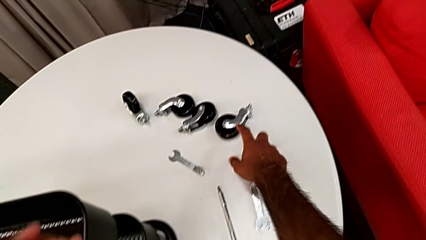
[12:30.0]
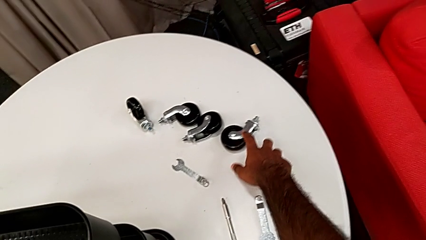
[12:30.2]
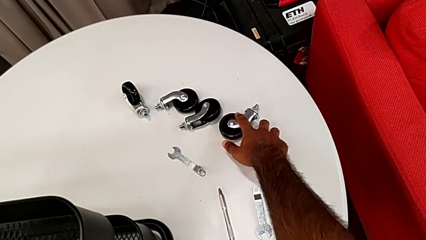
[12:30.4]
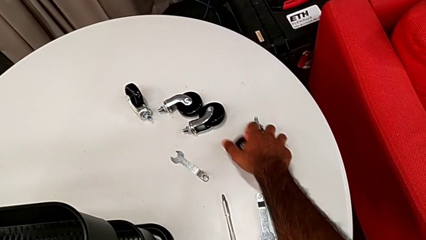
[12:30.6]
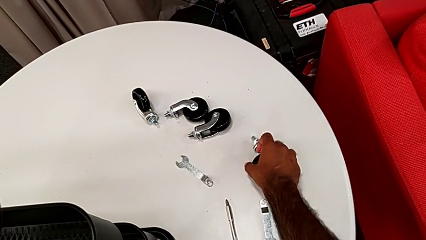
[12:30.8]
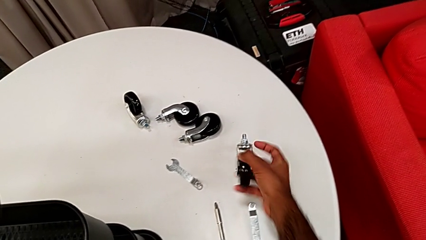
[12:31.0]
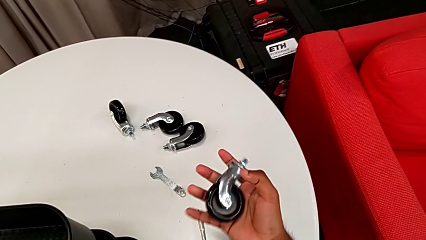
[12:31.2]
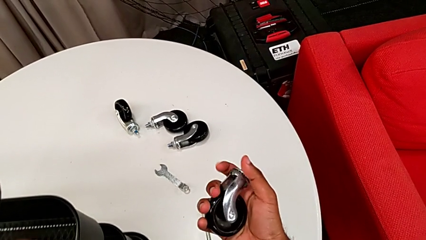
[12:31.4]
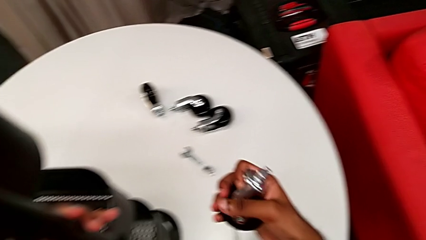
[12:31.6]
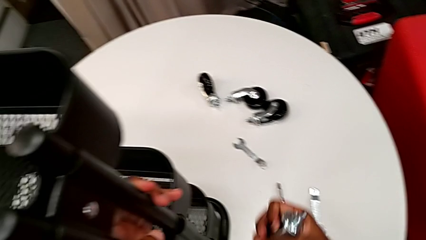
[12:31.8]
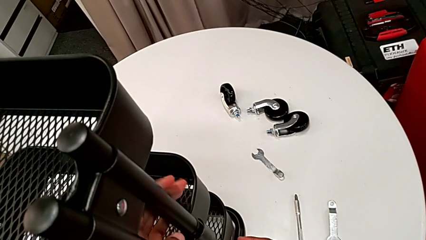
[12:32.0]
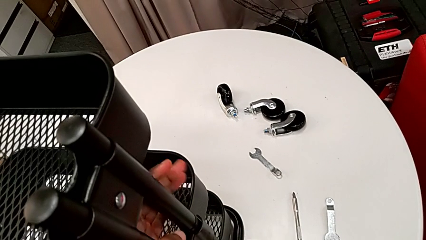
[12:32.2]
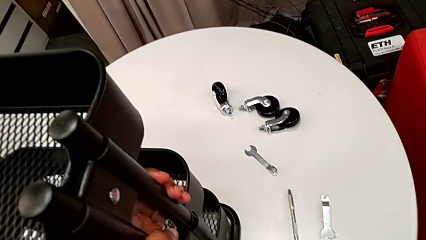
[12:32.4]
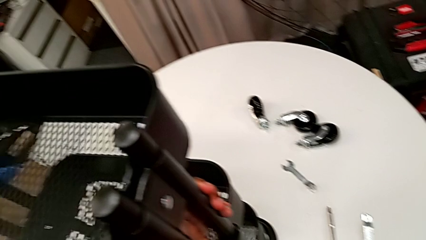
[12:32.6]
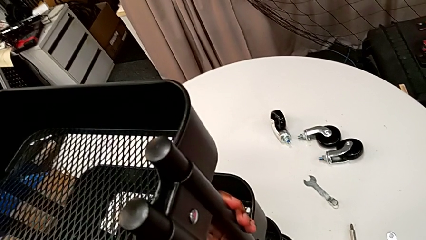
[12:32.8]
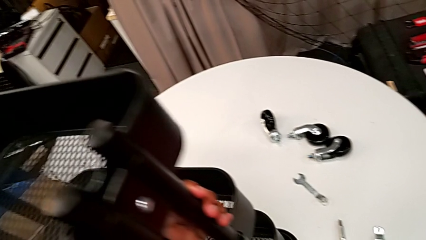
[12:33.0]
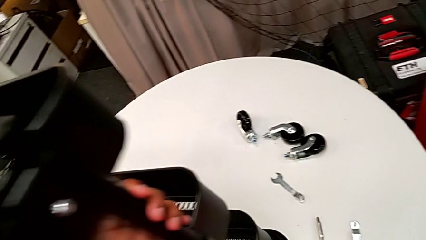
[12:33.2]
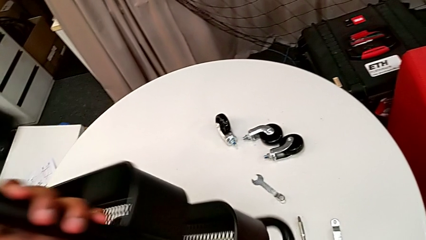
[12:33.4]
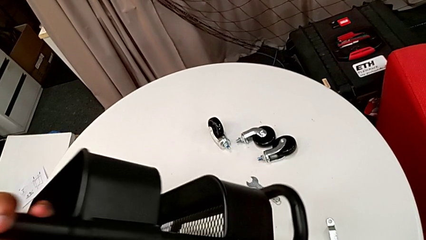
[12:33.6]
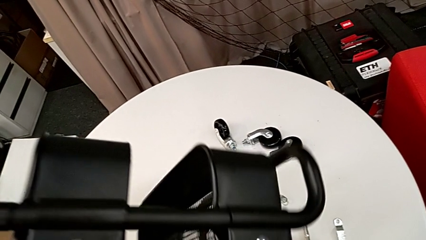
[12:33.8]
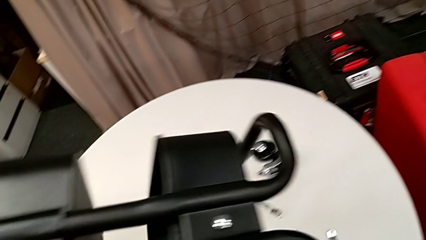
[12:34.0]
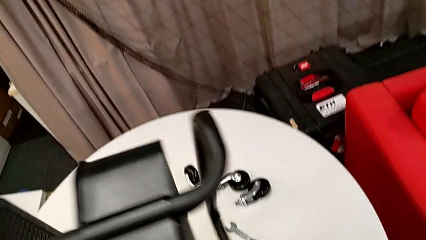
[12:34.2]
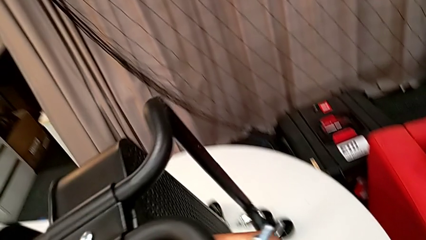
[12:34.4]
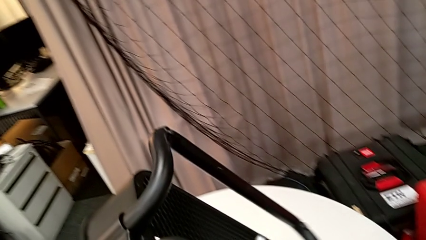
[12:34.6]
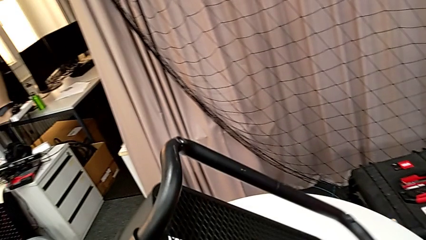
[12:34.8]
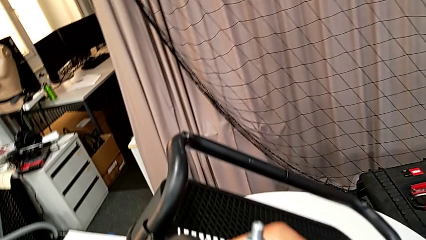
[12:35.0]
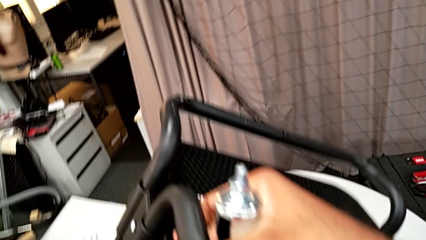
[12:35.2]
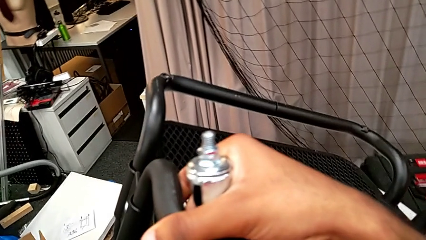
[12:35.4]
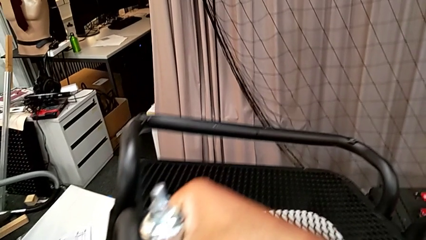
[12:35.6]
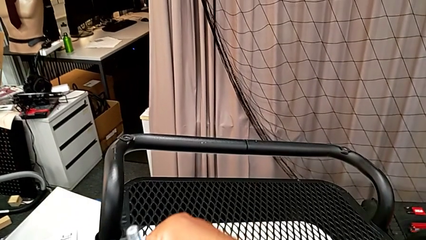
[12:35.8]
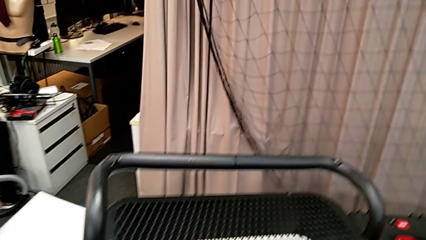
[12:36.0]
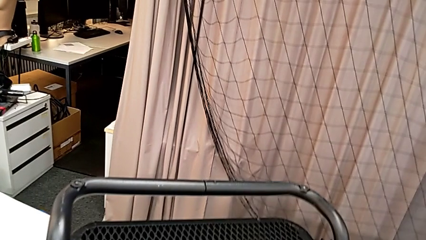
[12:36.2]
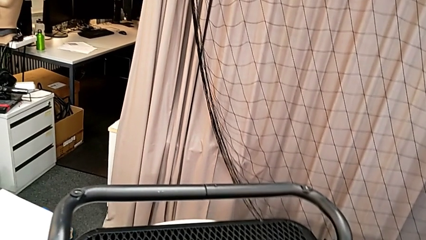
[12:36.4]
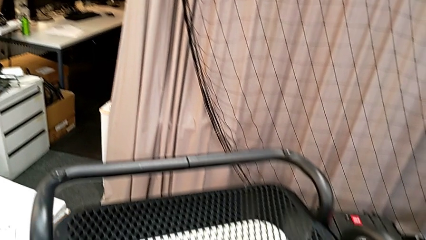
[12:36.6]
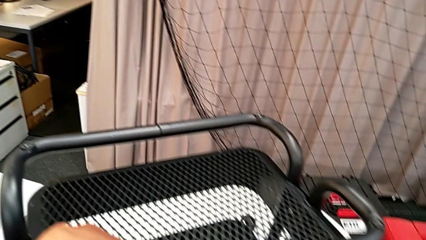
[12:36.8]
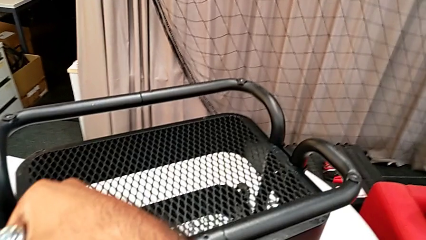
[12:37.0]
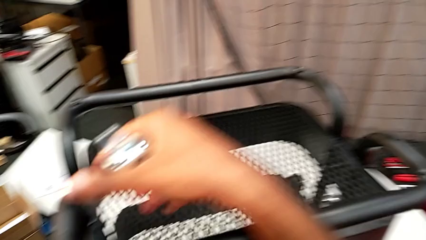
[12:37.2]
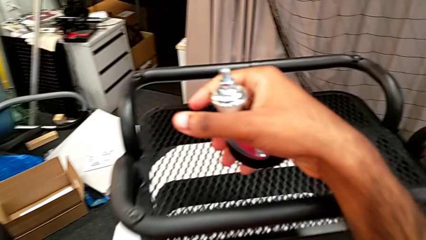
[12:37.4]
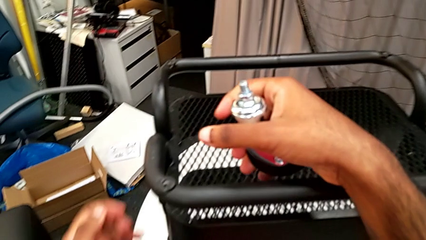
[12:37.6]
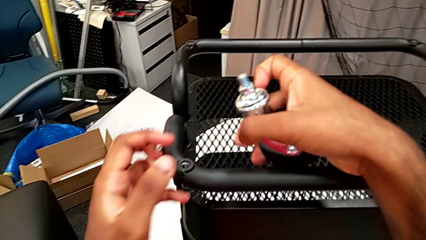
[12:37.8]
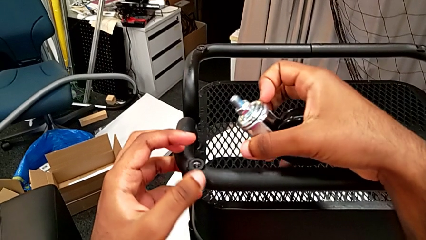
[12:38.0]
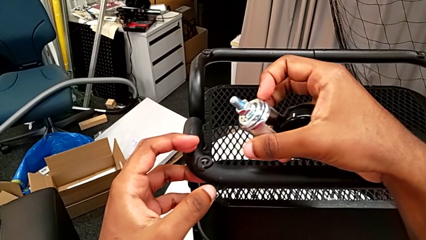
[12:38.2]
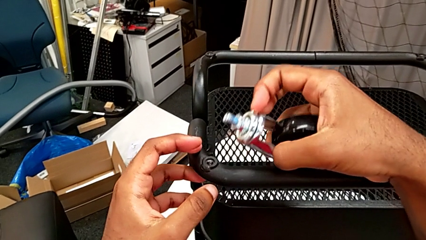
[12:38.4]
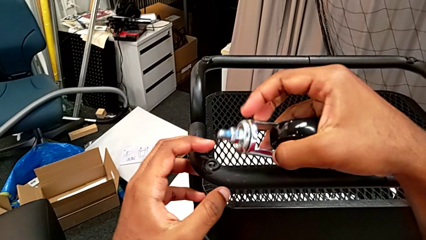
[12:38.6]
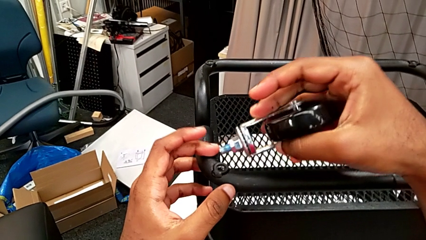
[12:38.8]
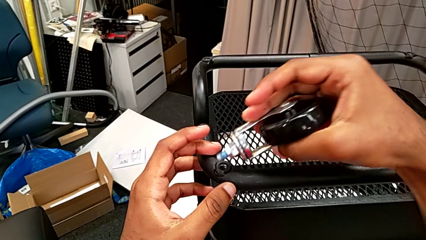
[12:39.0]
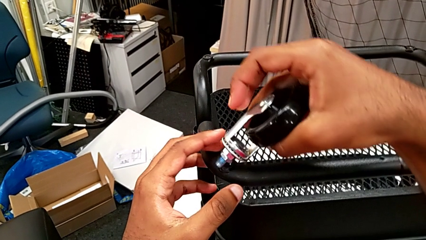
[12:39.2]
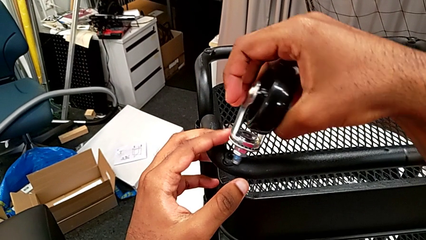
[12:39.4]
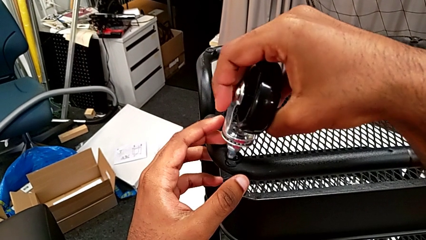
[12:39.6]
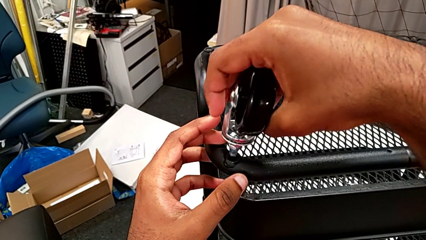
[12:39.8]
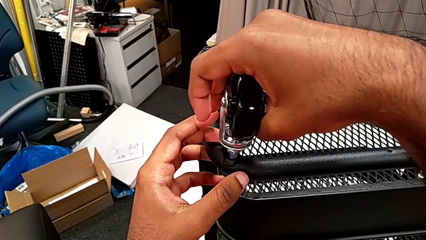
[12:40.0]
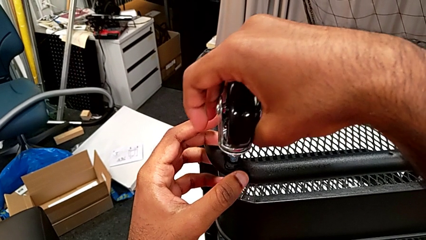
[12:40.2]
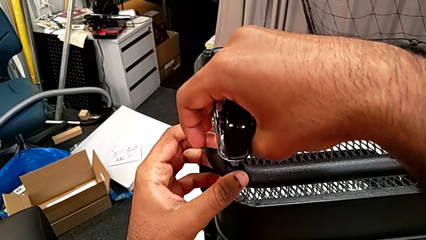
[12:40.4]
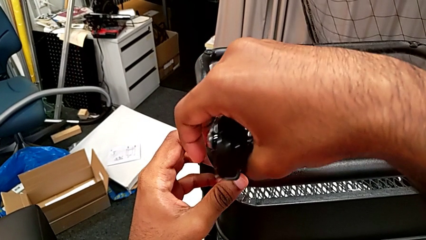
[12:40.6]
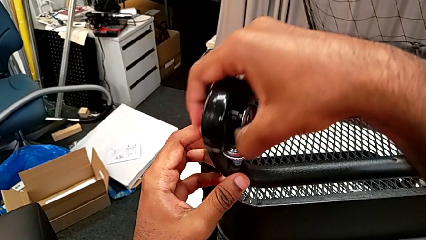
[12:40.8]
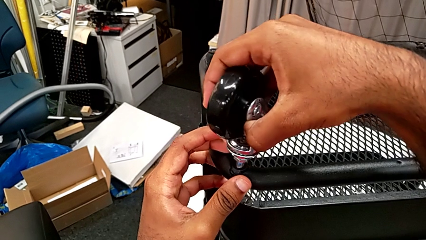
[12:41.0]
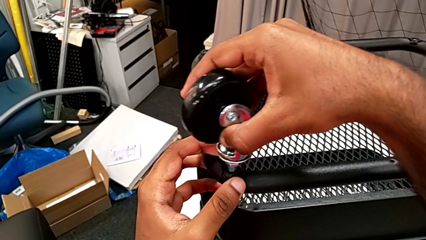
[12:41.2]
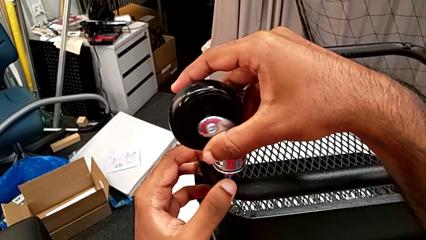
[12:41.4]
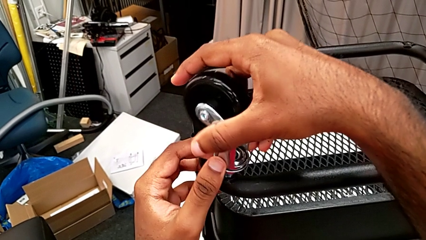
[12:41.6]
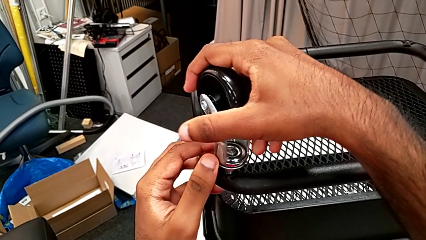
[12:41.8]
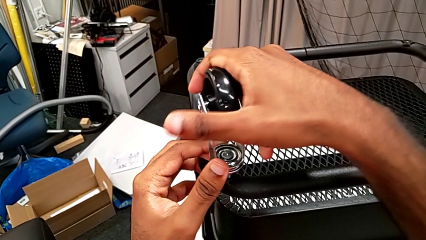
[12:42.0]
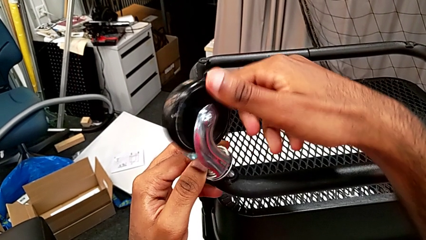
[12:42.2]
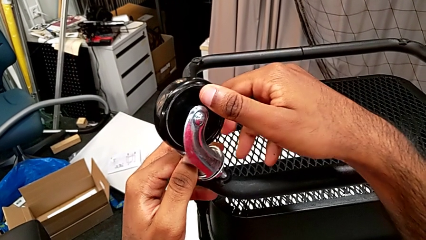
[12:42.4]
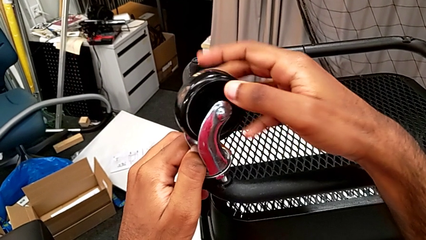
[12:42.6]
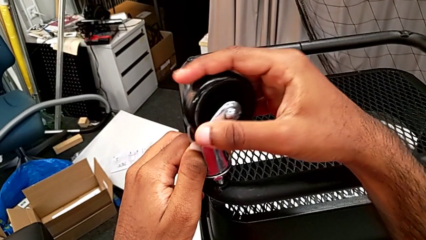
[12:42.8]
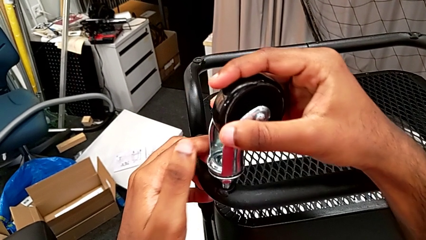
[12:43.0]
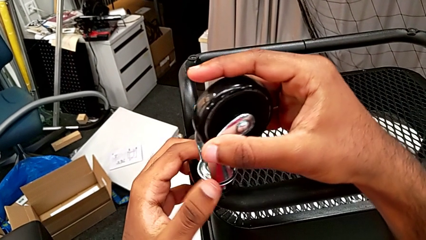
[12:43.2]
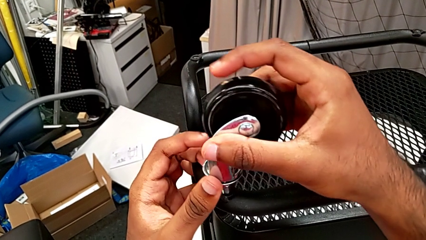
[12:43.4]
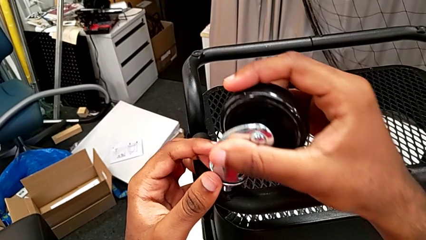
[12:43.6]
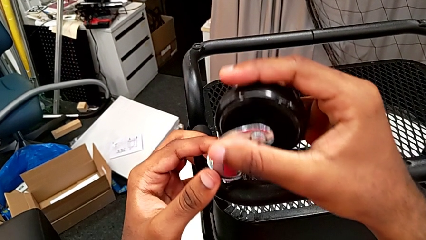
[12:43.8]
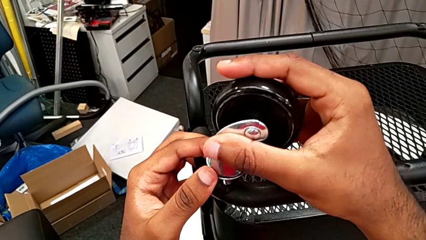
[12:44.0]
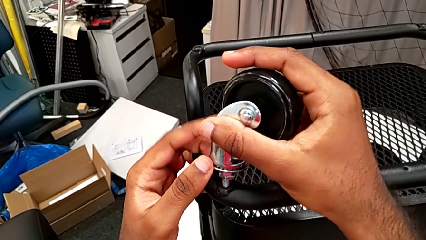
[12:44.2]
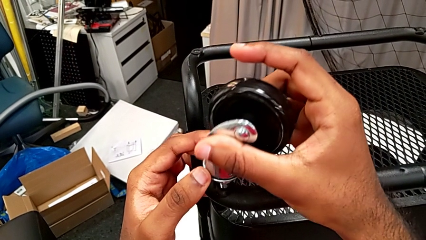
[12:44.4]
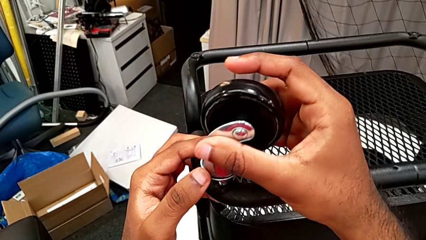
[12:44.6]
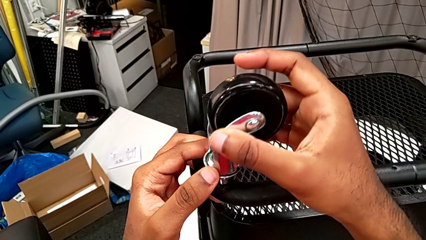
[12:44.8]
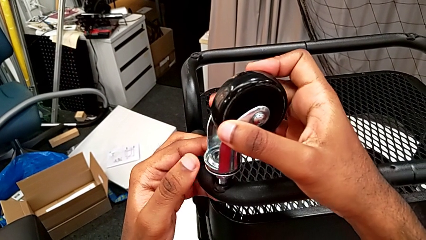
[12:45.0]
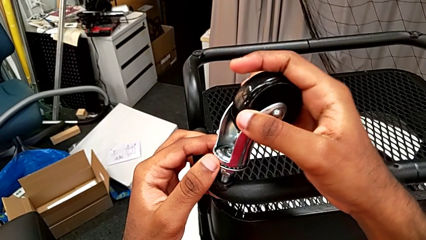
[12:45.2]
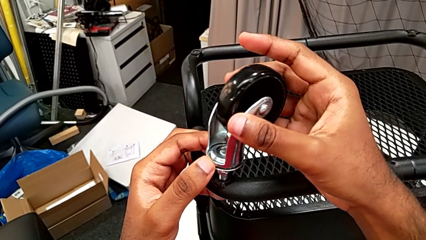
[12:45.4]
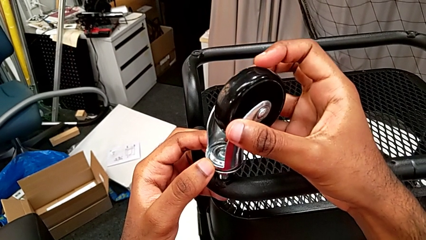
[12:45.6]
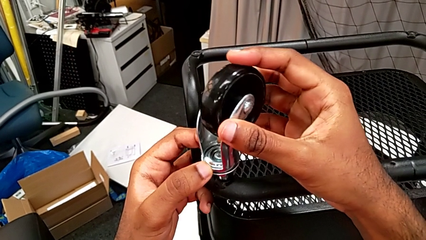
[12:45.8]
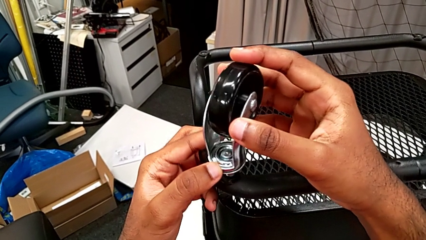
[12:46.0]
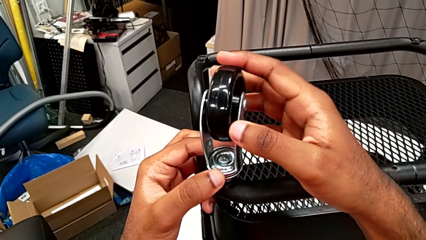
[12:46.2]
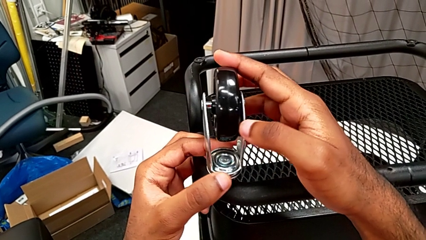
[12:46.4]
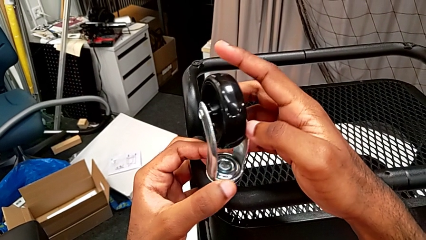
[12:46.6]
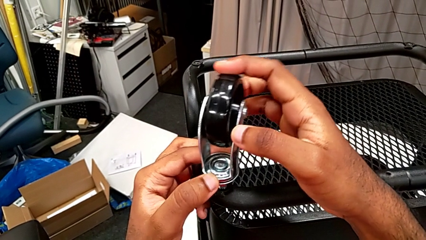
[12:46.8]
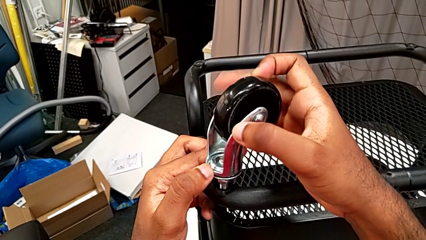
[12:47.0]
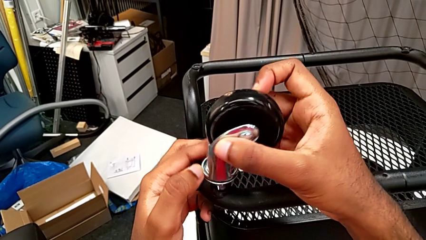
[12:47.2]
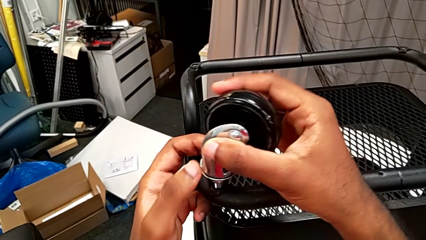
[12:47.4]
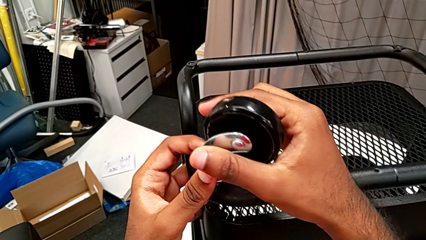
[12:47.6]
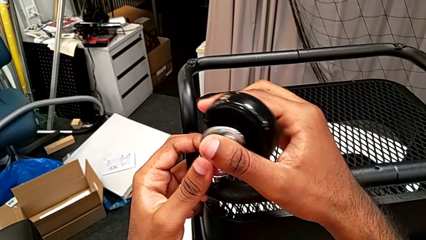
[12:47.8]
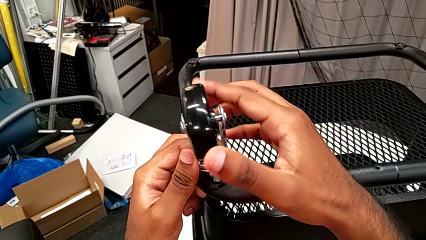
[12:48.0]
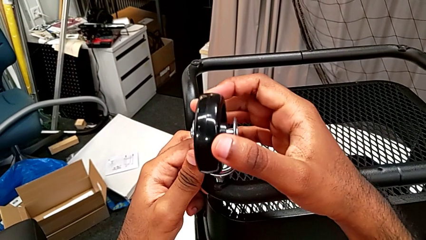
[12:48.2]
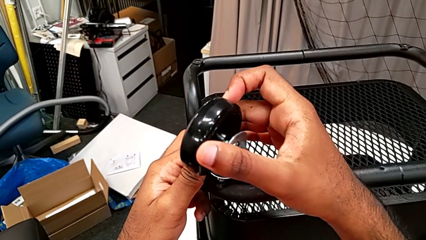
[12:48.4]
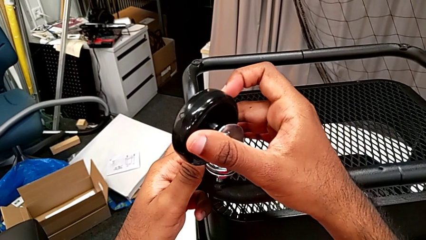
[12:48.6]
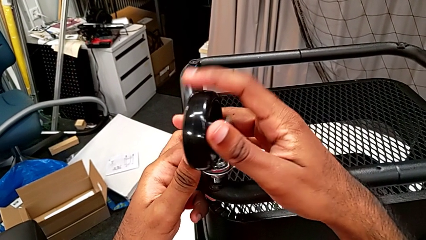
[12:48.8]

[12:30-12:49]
The camera wearer is assembling on the first wheel of the rolling cart. They grab the first wheel, grab the utility cart, flip it, insert the first wheel and begin to rotate it.
